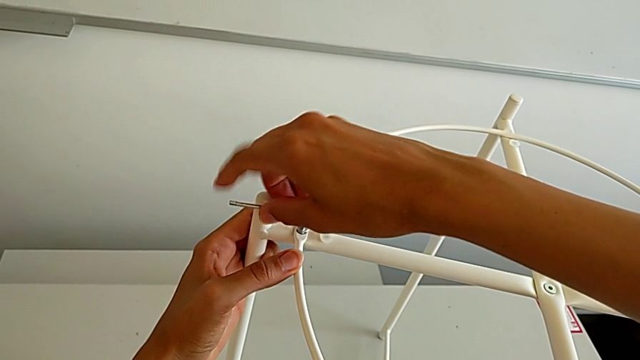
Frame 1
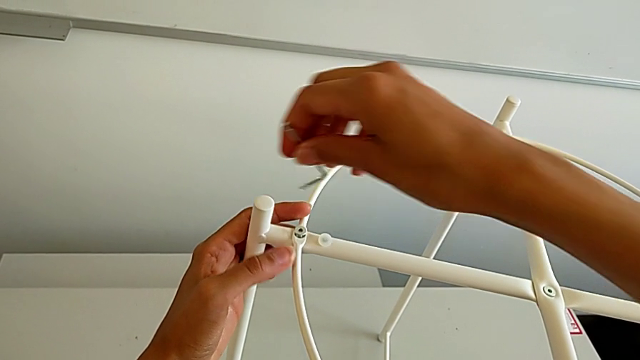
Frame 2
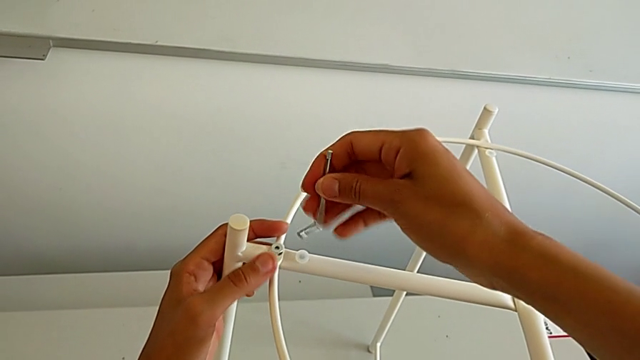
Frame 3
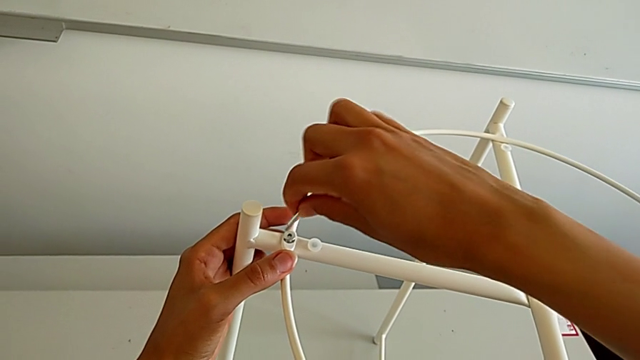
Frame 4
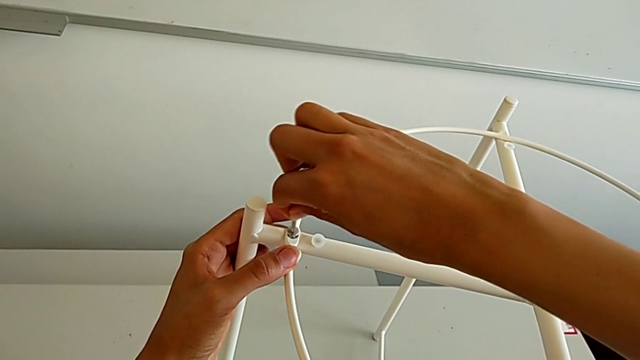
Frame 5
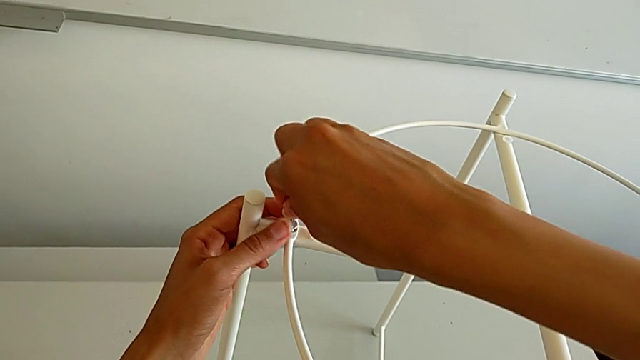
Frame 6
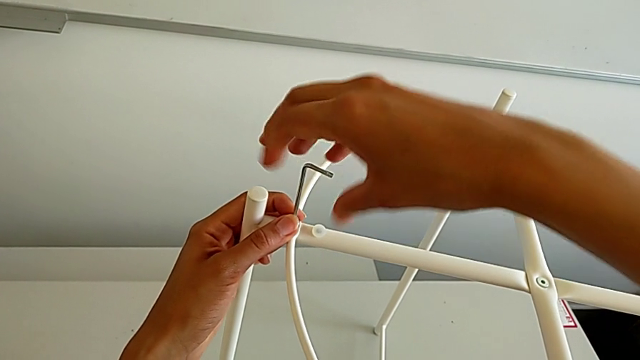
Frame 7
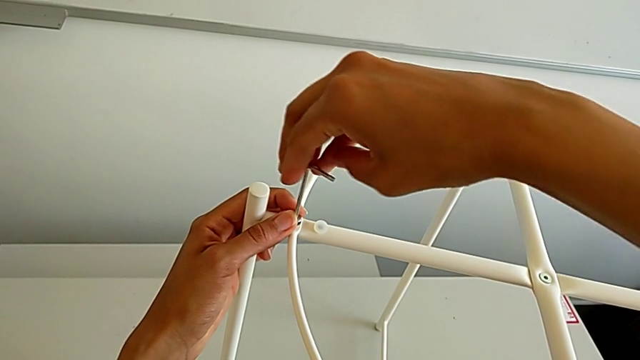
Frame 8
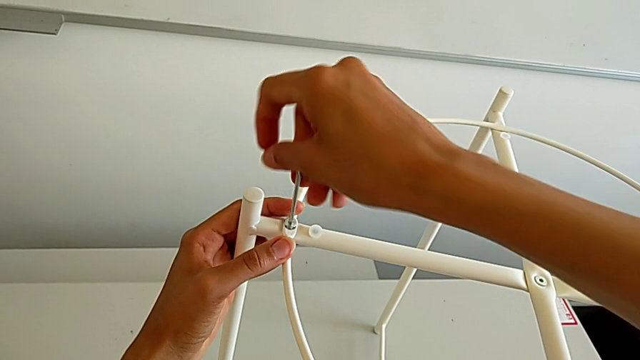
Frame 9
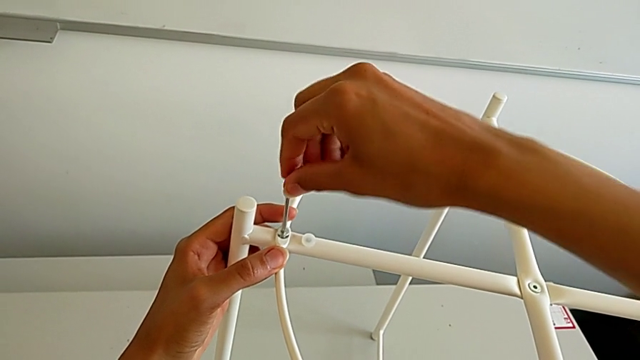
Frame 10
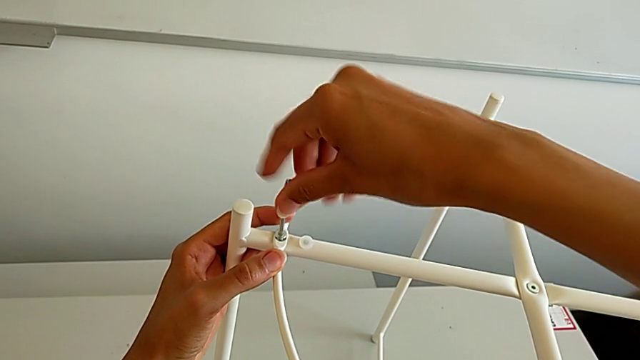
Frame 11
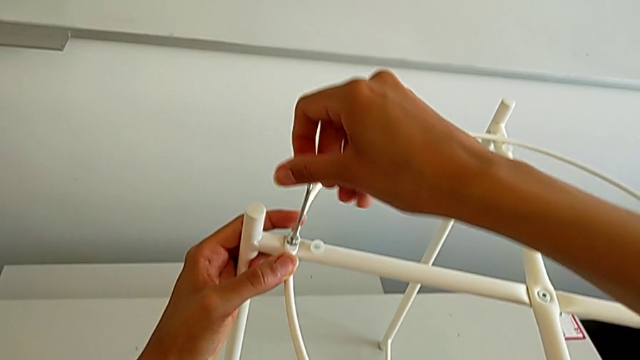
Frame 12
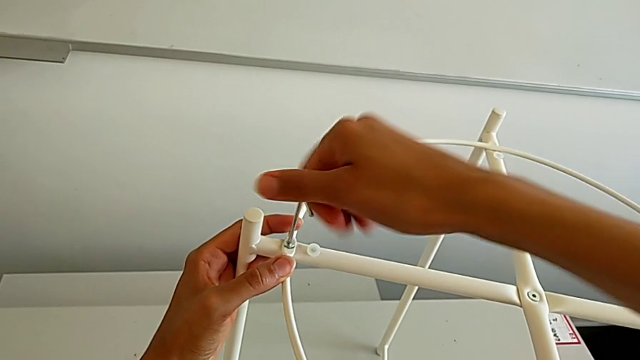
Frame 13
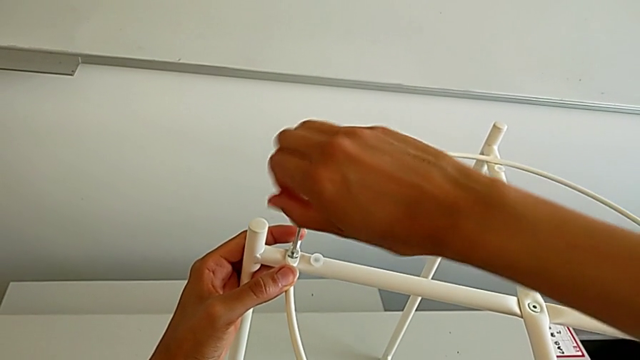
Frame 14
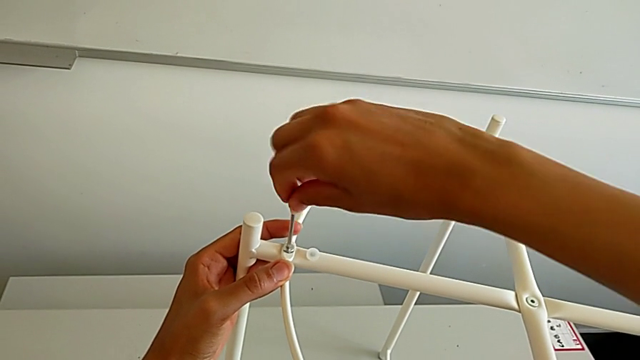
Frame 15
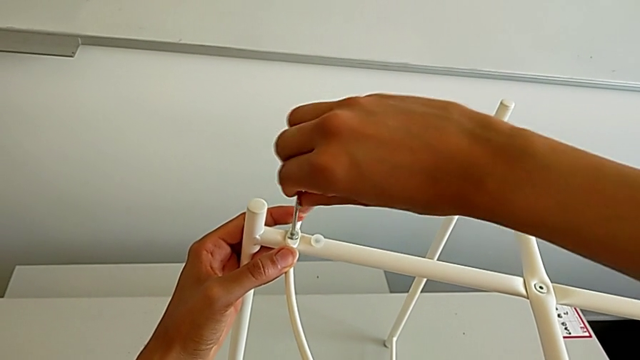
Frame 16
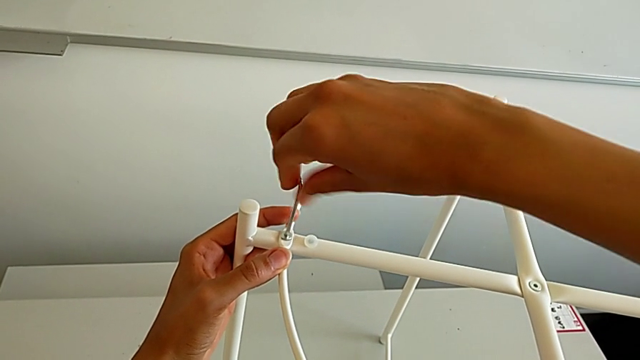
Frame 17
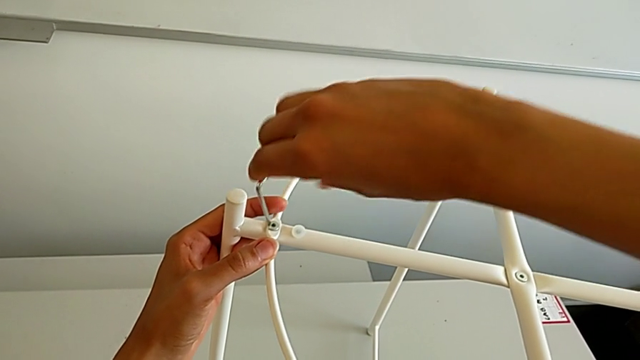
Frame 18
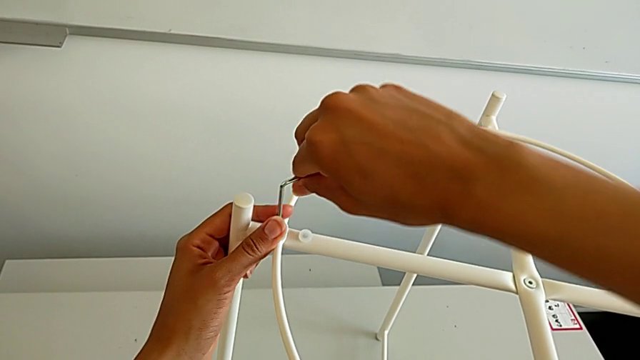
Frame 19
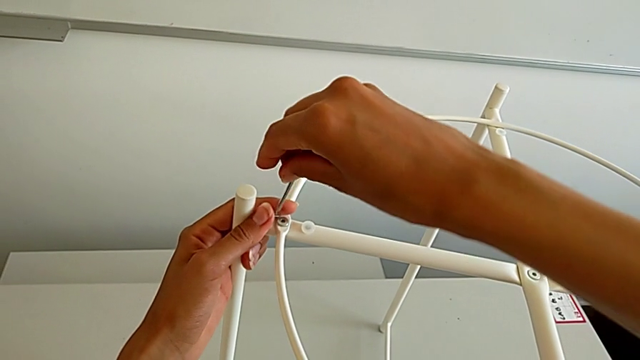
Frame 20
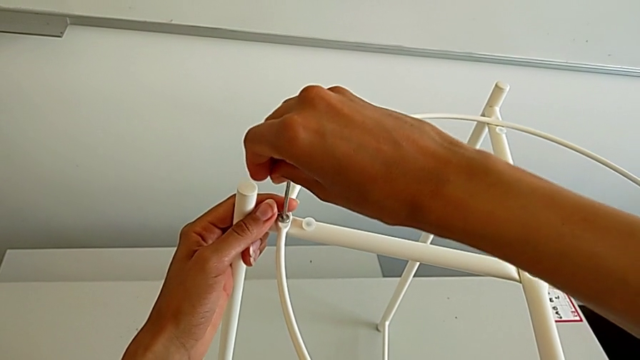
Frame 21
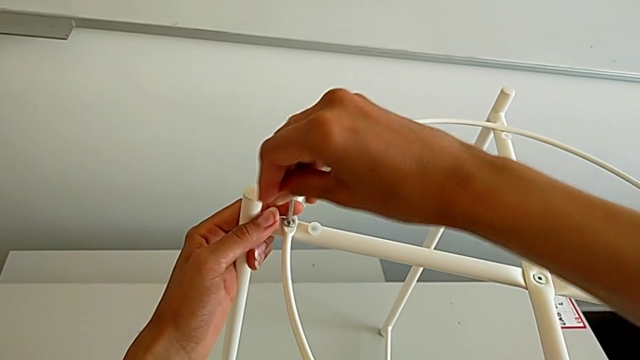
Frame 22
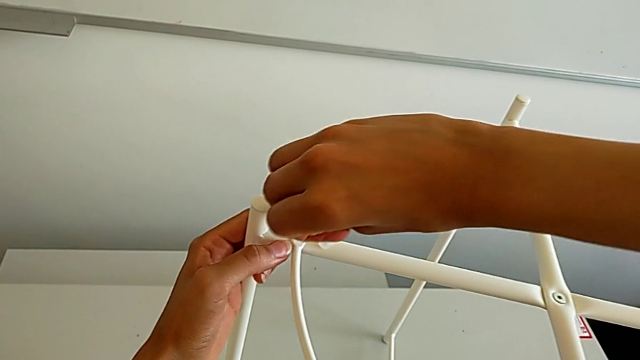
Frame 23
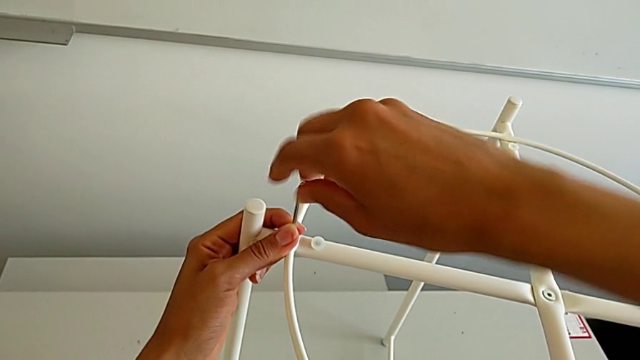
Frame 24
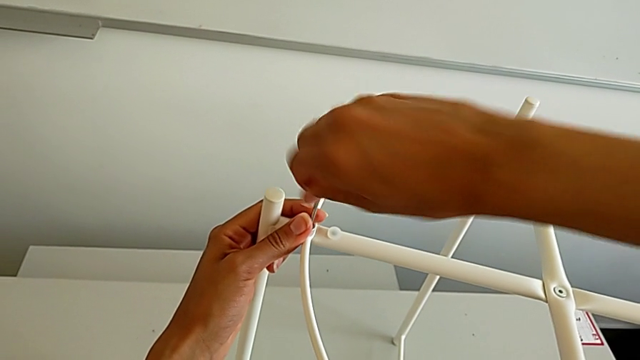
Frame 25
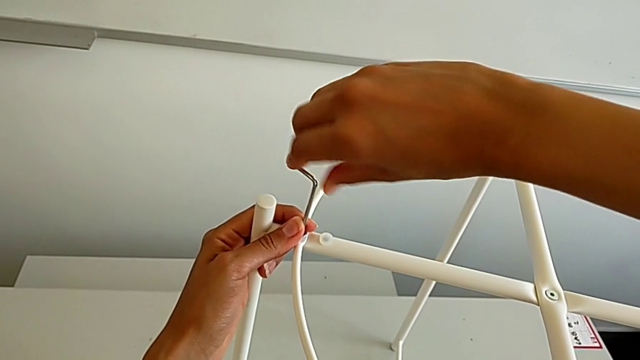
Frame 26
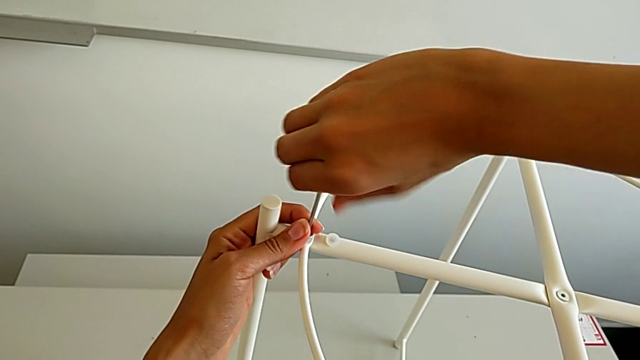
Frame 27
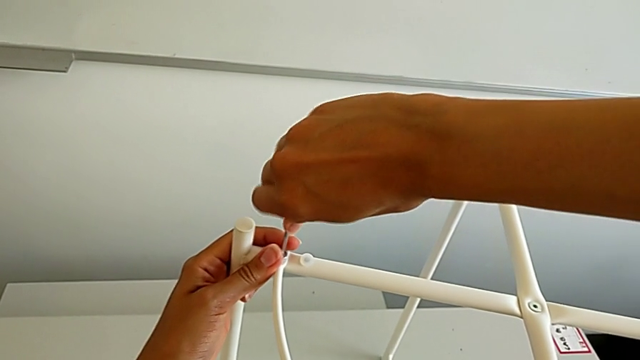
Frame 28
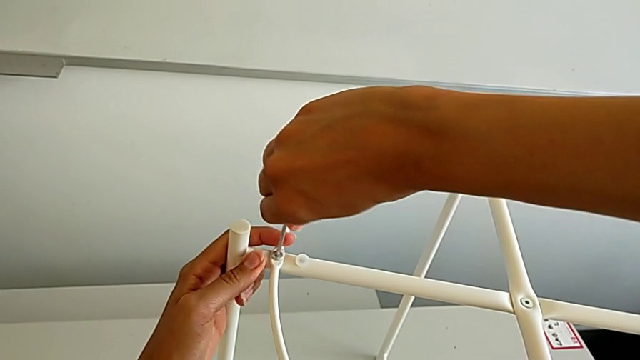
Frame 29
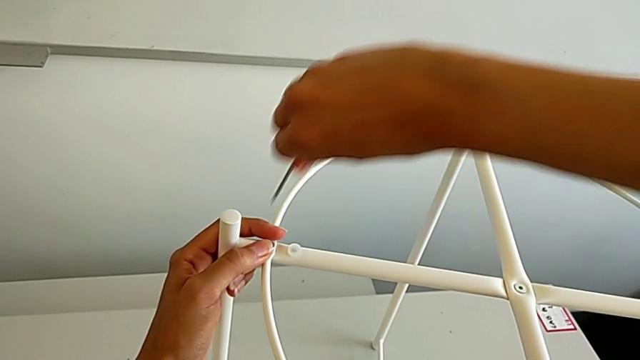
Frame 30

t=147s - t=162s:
The camera wearer is assembling the circle. They keep screwing the hex socket head and withdraw the Allen wrench.

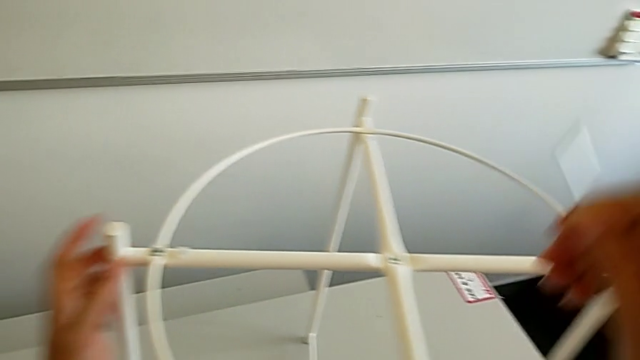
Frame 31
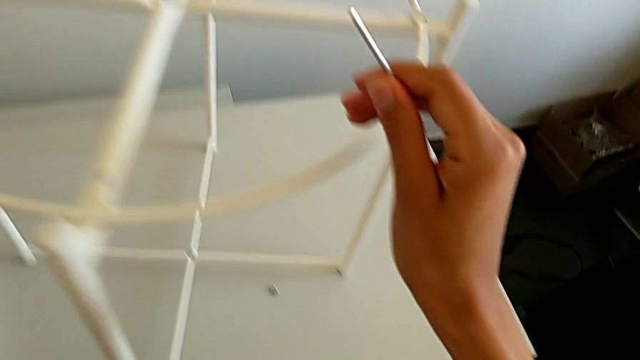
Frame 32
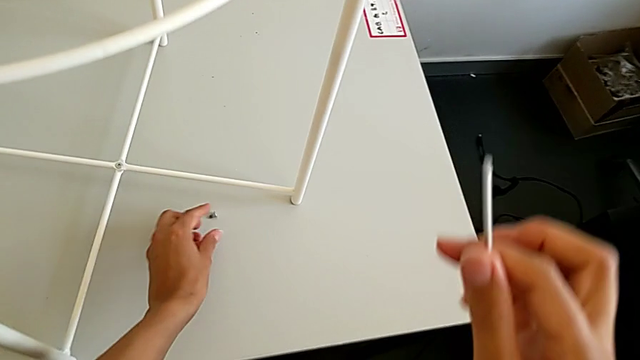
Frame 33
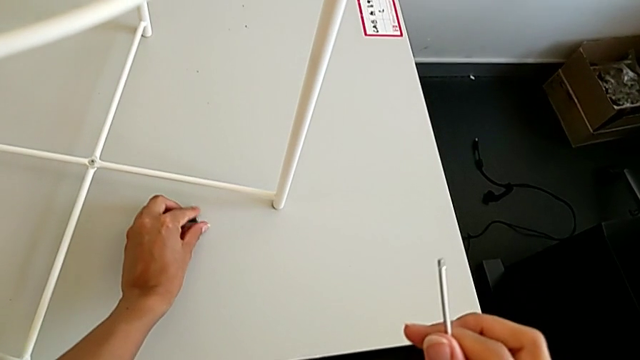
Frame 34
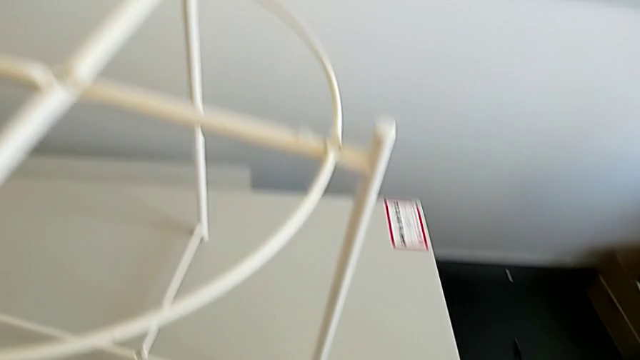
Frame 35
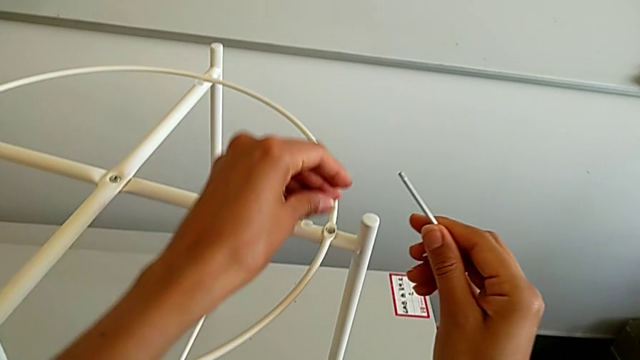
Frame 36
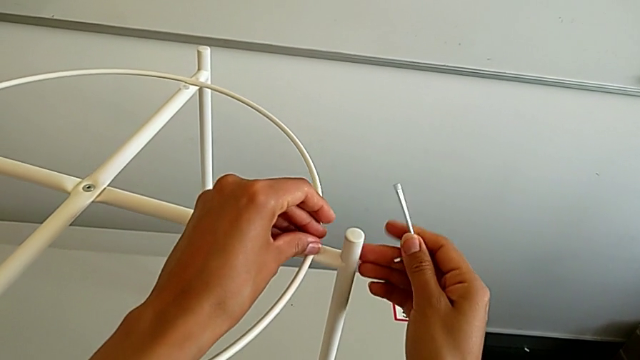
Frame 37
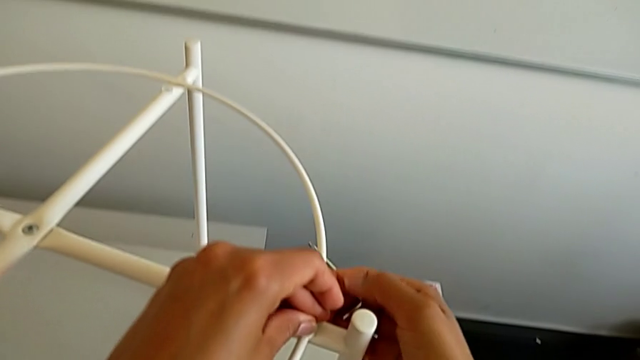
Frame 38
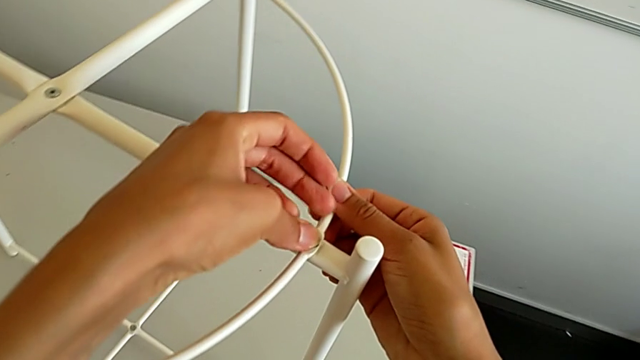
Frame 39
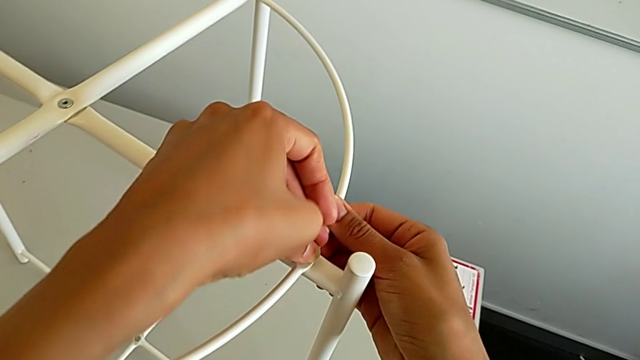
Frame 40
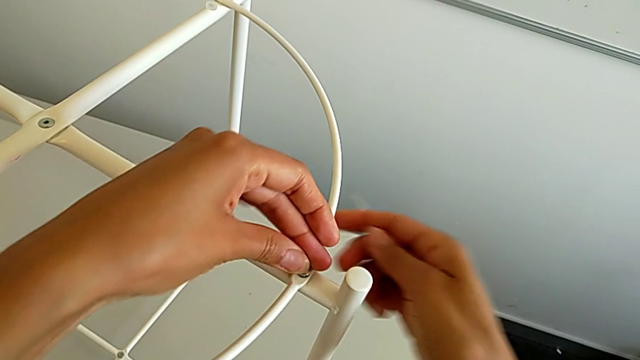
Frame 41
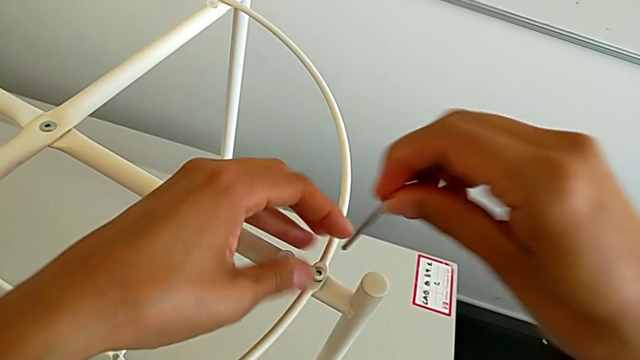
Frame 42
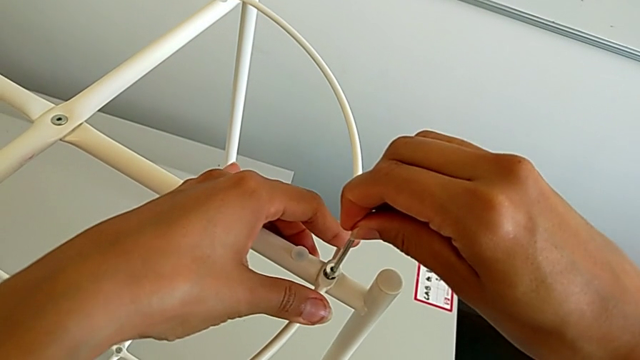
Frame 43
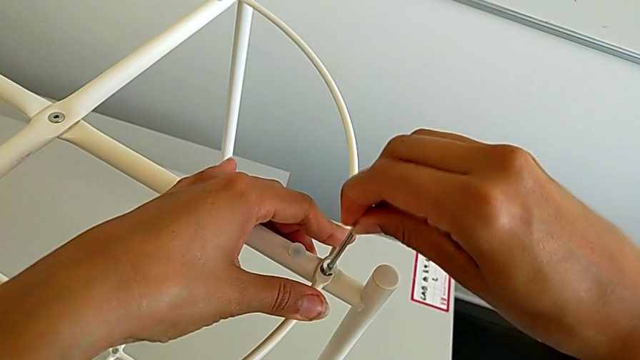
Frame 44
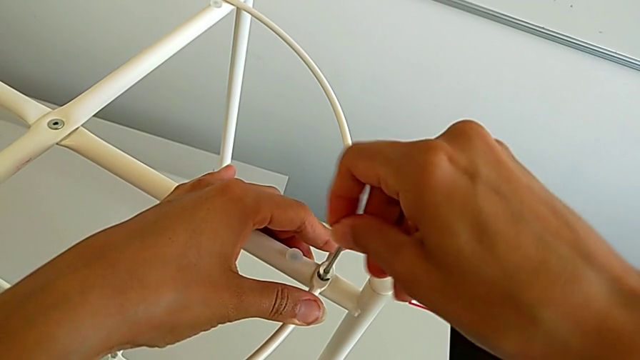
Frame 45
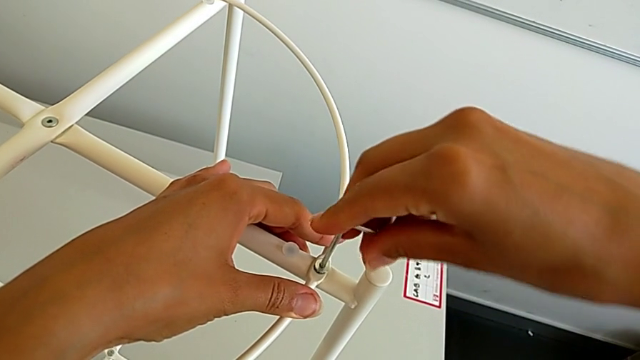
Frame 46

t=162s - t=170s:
The camera wearer is assembling the circle. They grab the hex socket head, insert it and insert the Allen wrench.
